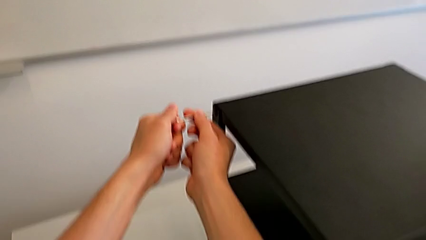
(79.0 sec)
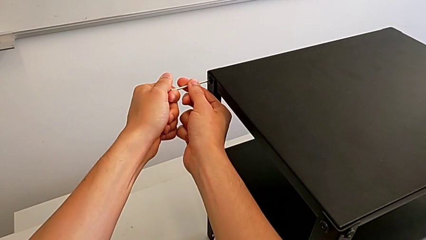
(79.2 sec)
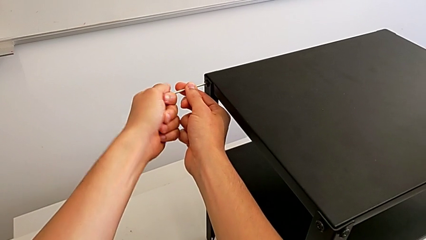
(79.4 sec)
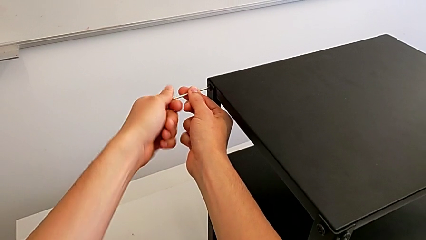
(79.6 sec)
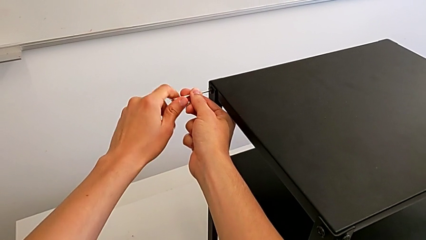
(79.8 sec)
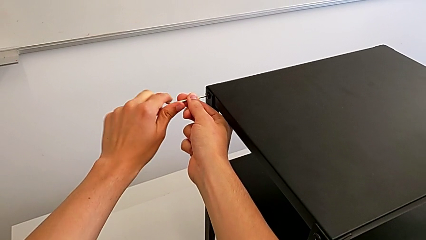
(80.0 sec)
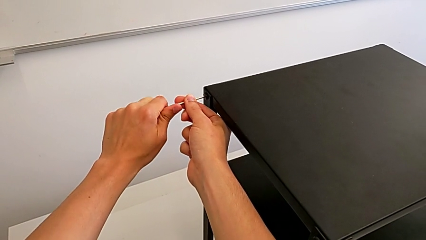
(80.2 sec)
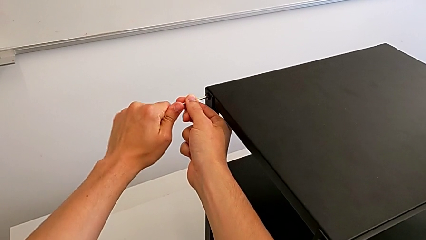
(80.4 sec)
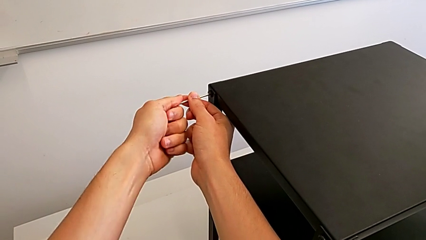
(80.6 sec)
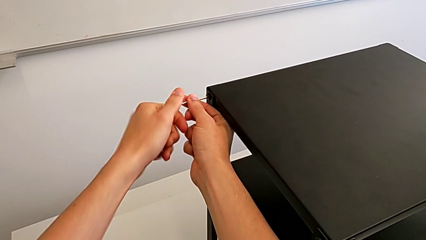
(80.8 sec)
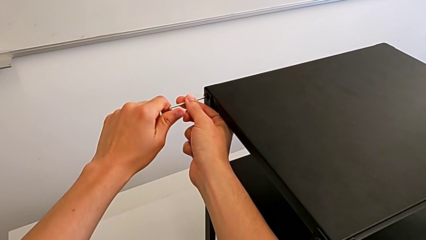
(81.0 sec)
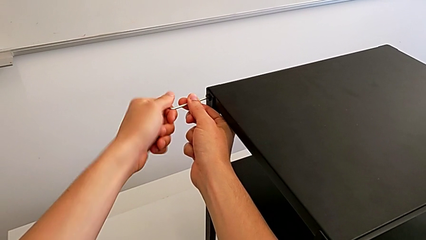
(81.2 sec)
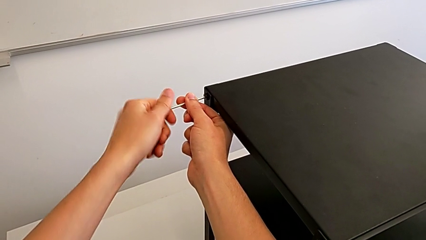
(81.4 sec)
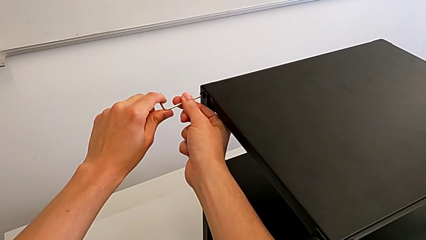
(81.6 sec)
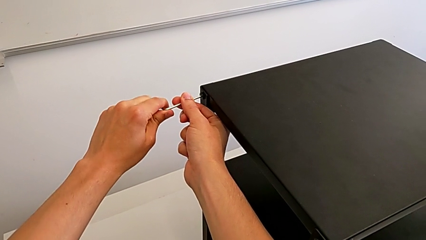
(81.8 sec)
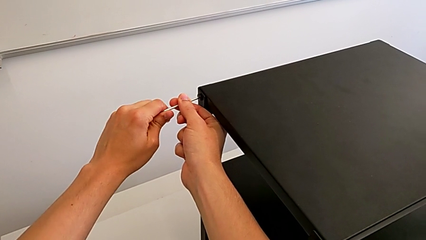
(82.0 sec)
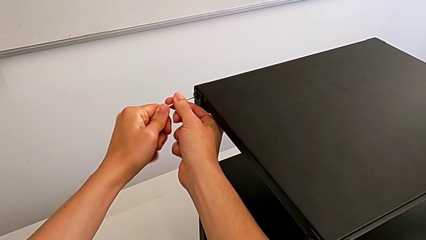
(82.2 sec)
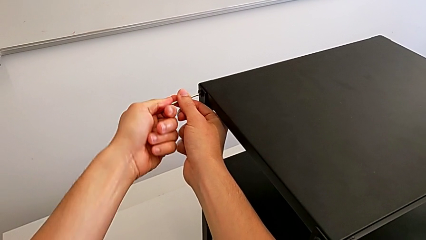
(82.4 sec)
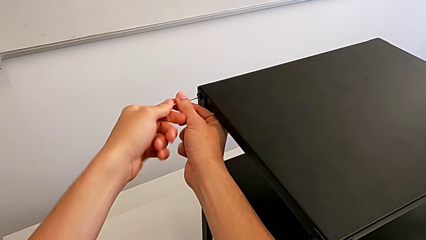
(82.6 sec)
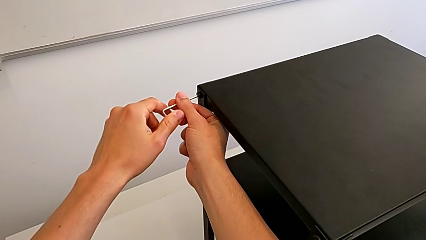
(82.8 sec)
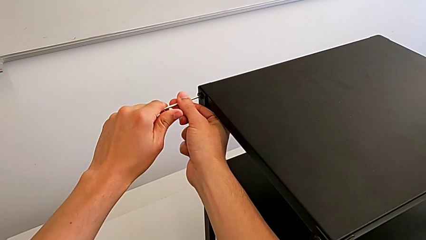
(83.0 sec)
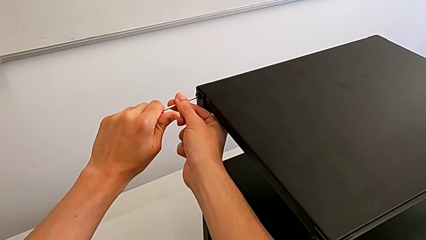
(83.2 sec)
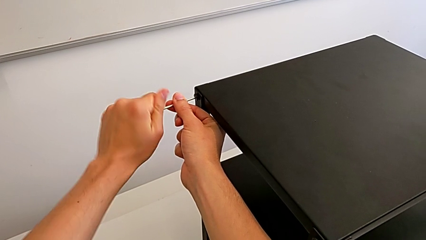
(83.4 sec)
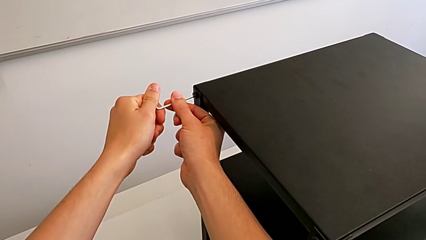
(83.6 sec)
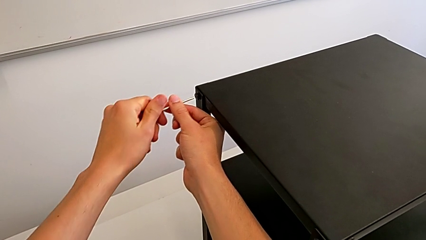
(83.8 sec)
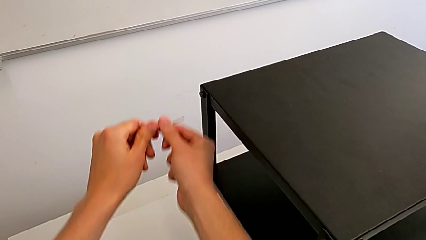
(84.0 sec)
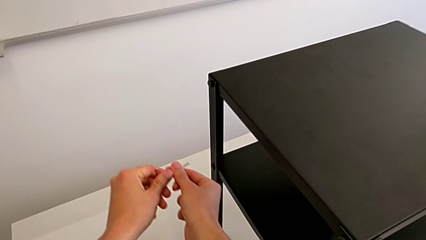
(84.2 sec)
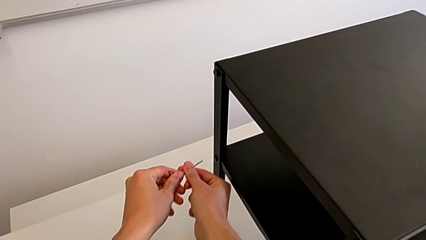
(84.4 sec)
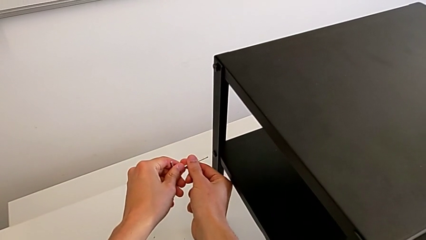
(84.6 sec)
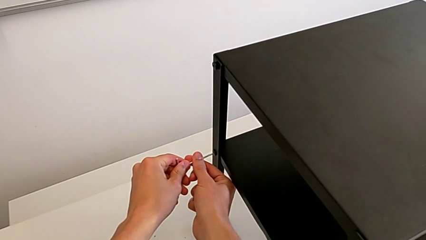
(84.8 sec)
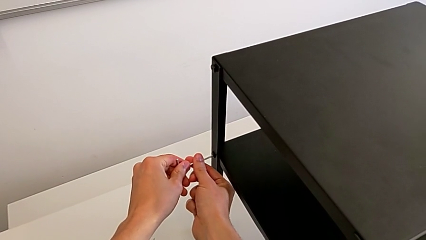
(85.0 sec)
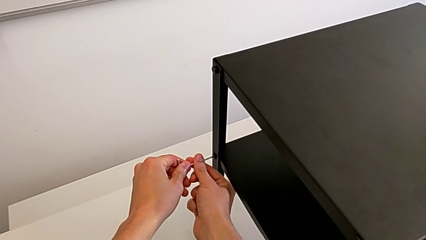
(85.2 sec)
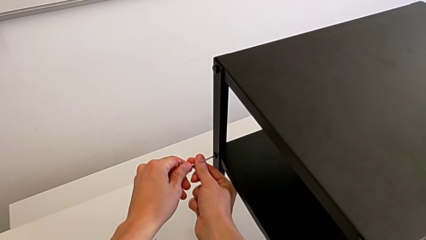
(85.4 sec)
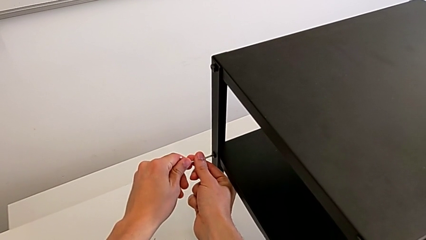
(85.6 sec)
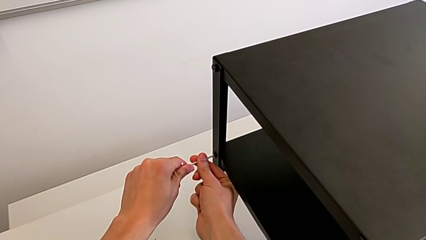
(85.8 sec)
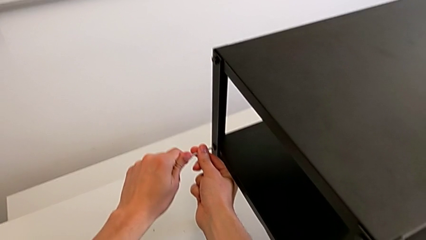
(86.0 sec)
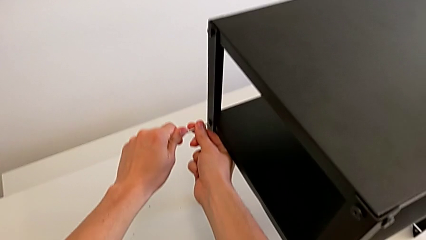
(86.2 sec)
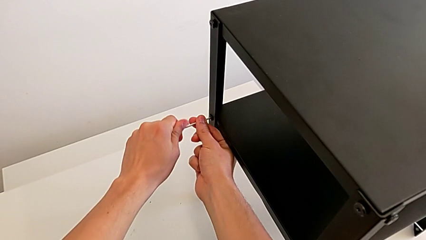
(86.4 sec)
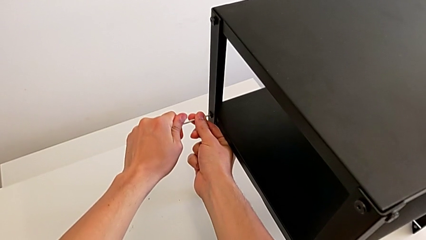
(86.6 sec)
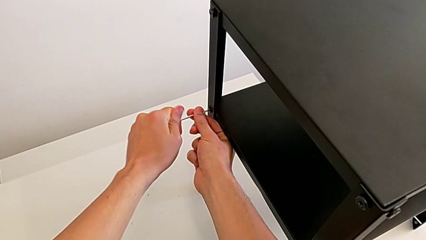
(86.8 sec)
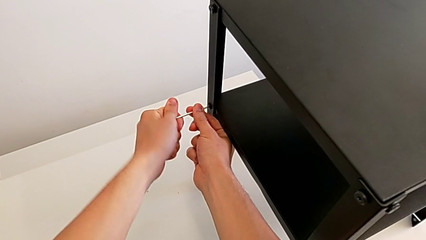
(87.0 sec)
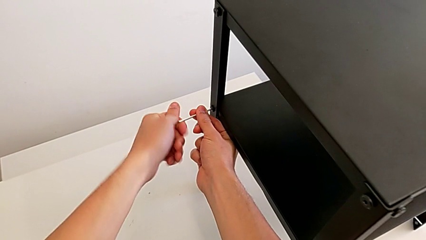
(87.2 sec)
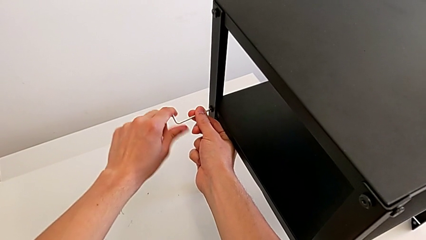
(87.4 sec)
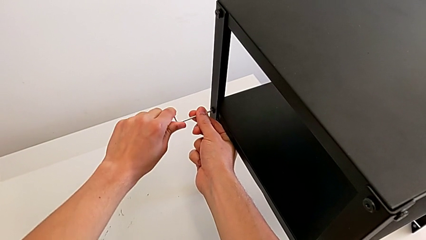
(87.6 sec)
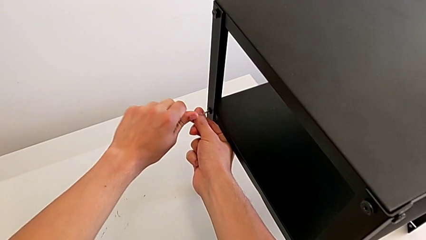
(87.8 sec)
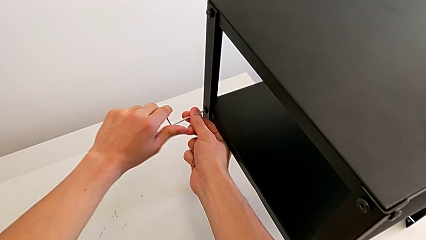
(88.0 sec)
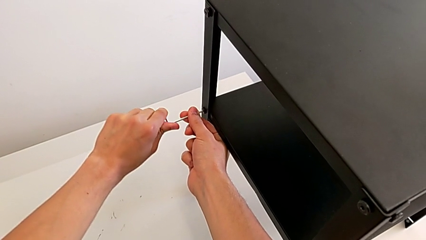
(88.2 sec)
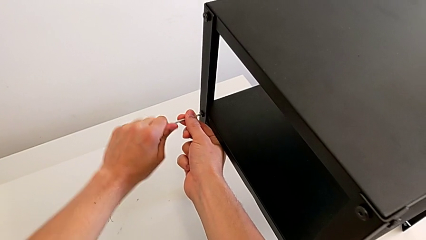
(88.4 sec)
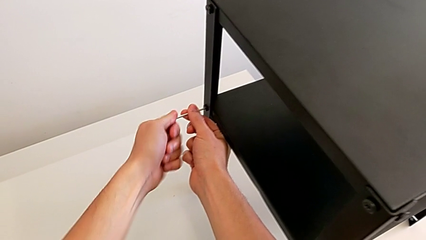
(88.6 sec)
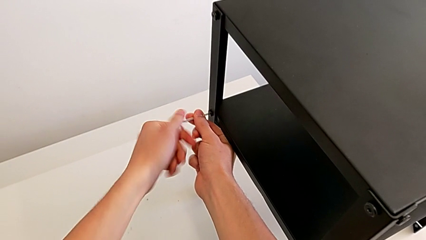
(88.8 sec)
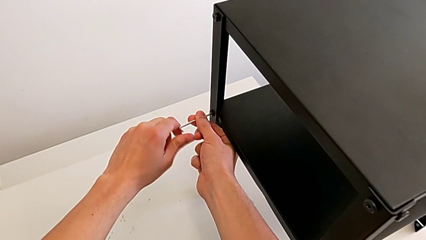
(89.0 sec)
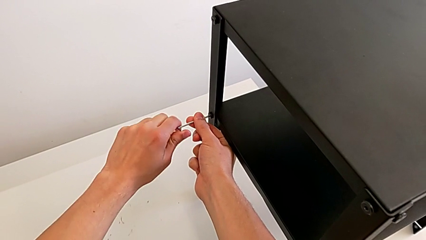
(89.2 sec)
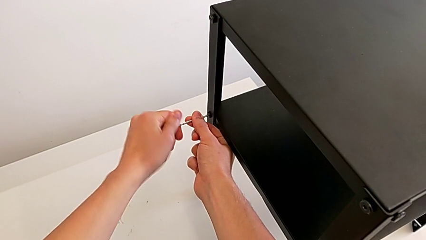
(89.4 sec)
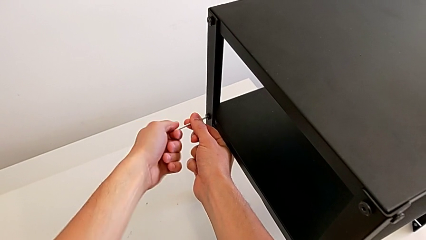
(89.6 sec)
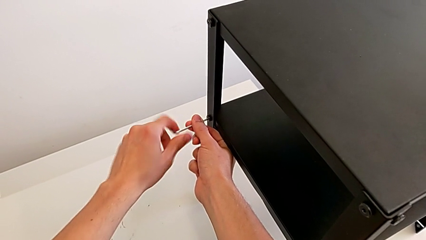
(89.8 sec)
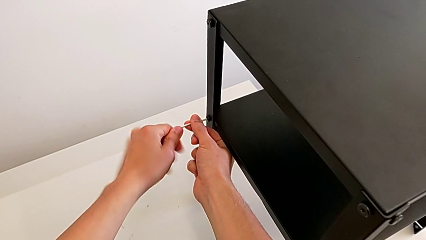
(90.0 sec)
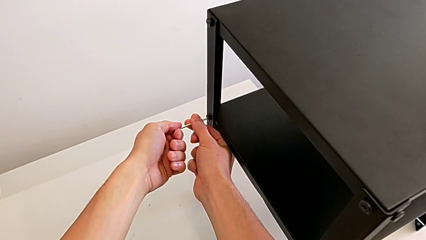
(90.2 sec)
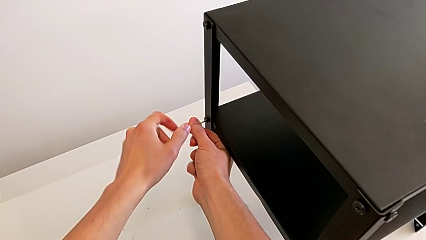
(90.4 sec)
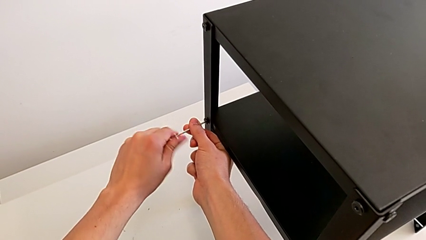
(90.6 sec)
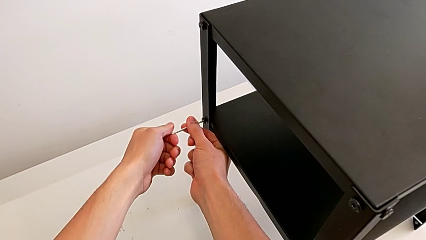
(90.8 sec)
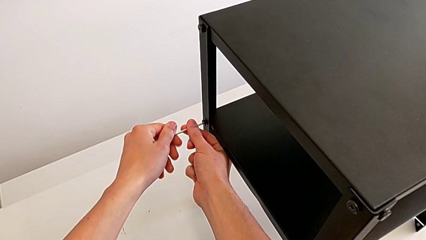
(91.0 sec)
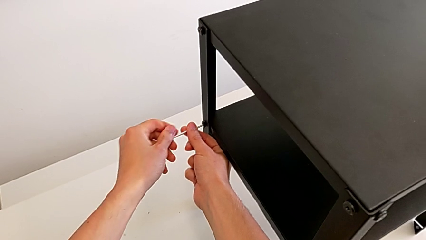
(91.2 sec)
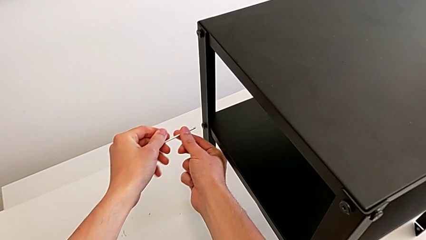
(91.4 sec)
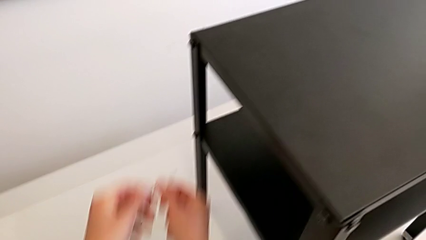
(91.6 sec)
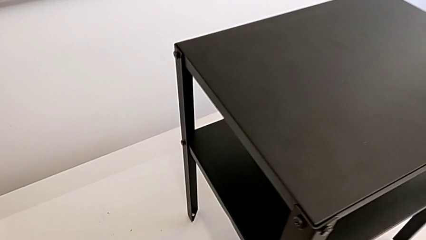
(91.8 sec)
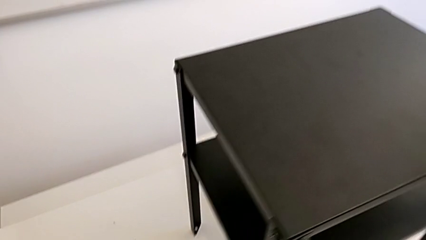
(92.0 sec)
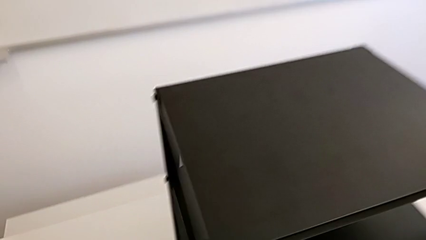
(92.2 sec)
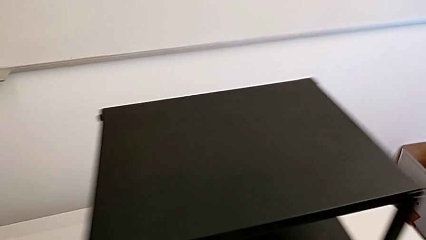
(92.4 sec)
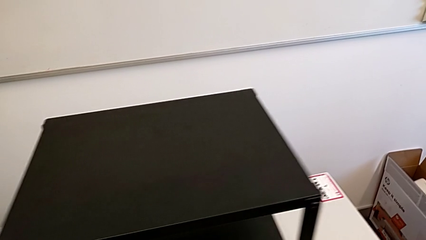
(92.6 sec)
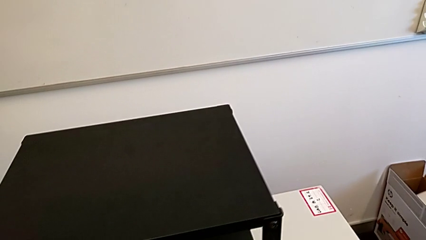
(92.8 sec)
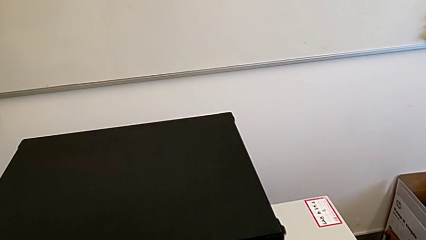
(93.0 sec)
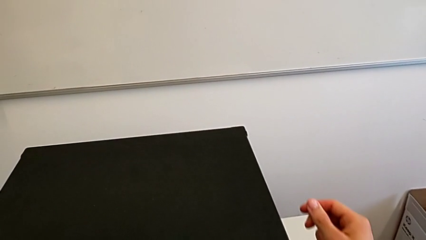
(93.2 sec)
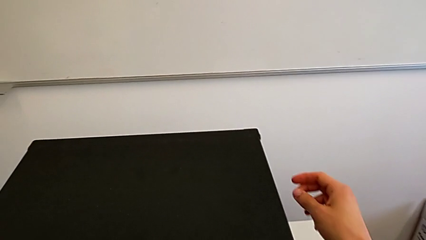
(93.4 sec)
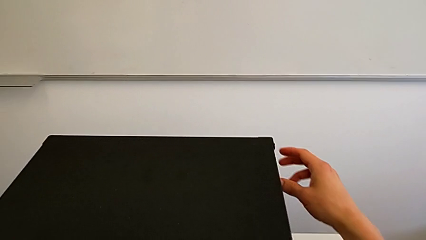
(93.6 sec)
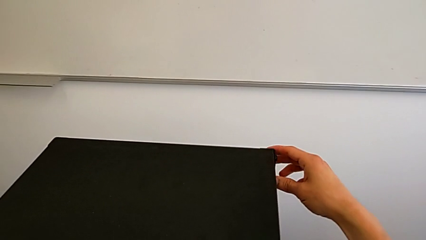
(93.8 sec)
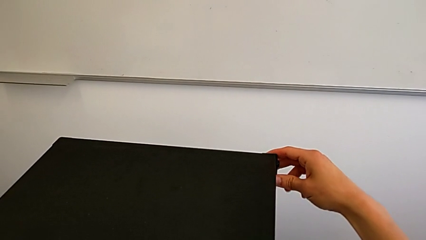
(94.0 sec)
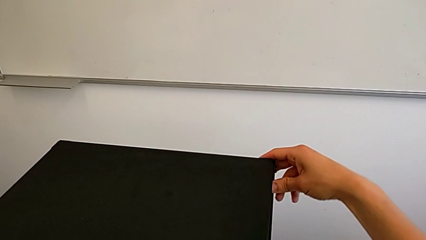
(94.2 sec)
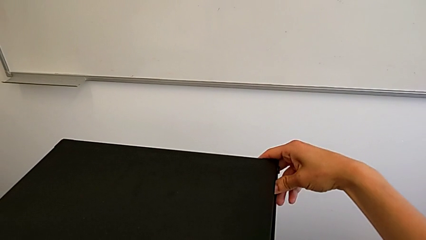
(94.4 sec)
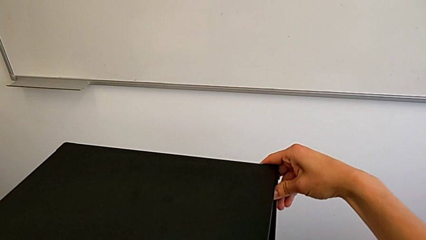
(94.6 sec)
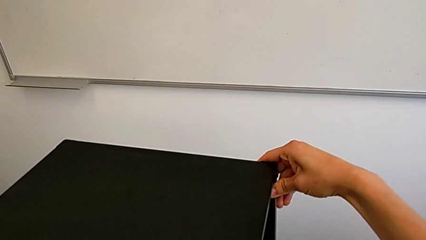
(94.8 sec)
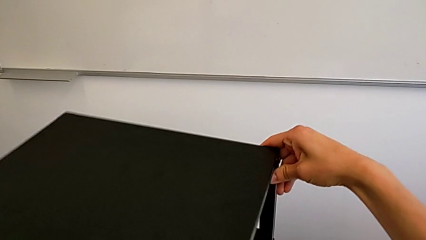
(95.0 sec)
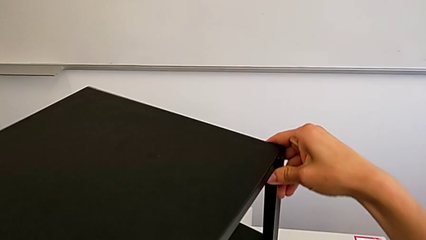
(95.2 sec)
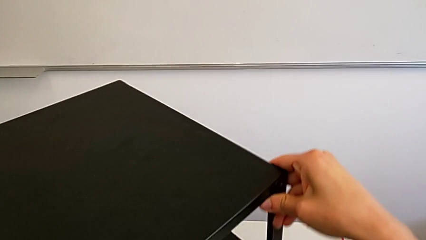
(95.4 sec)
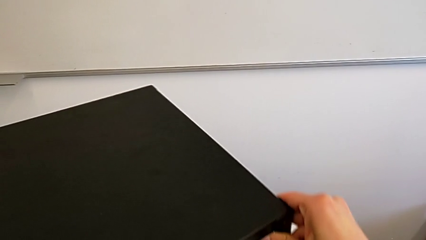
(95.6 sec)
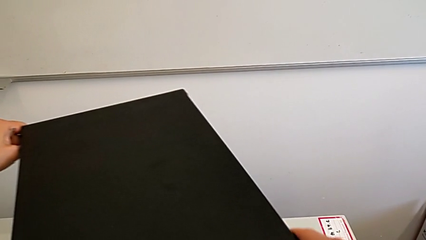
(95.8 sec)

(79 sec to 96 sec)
The camera wearer is unscrewing the bottom screws from the table. They unscrew the hex socket head, withdraw the Allen wrench, approach the hex socket head, insert the Allen wrench, unscrew the hex socket head, withdraw the Allen wrench and grab the nightstand.
